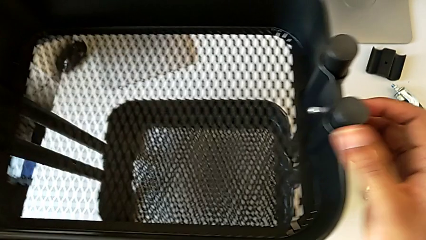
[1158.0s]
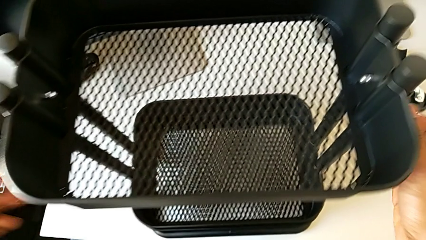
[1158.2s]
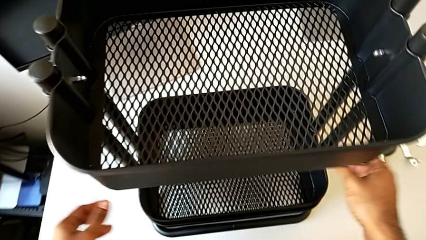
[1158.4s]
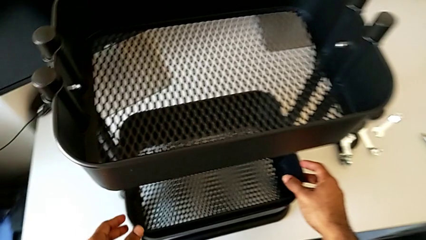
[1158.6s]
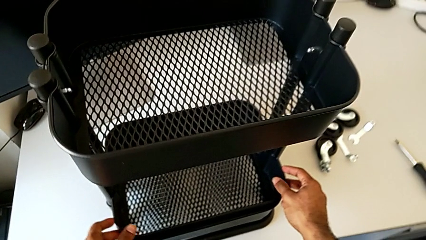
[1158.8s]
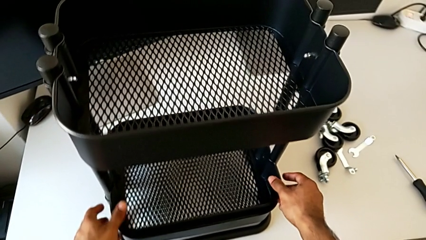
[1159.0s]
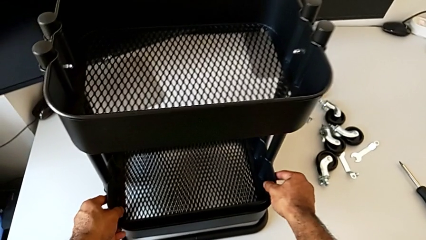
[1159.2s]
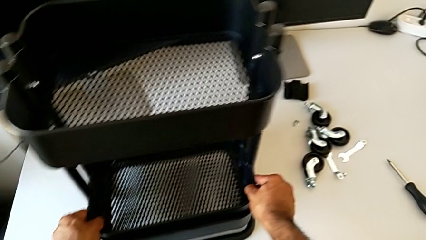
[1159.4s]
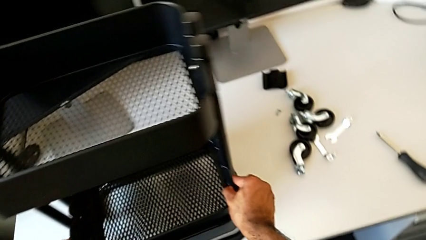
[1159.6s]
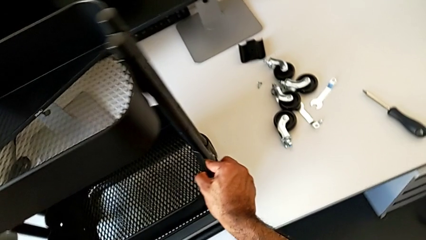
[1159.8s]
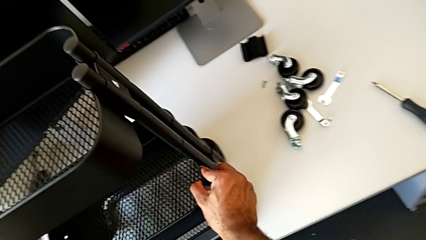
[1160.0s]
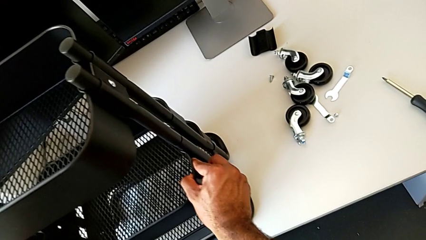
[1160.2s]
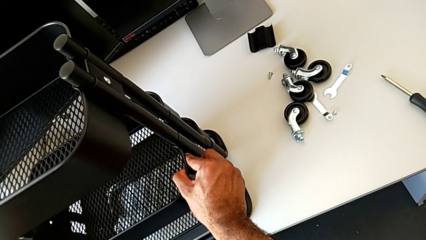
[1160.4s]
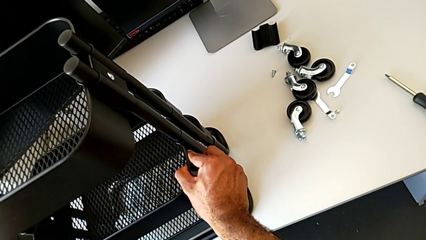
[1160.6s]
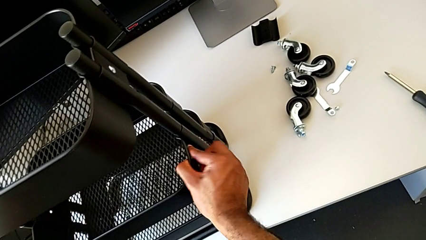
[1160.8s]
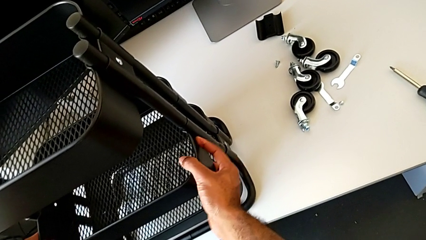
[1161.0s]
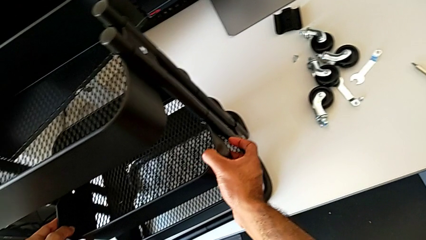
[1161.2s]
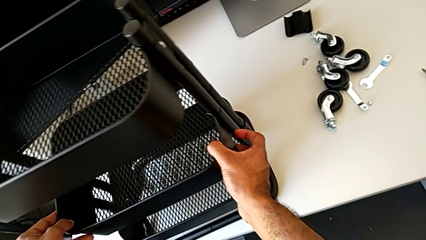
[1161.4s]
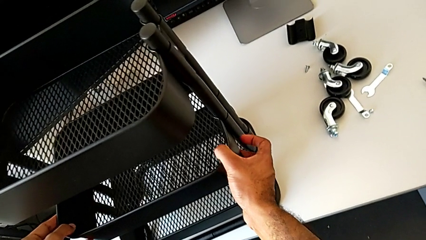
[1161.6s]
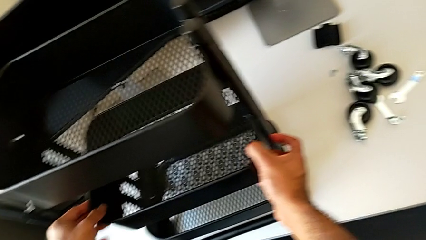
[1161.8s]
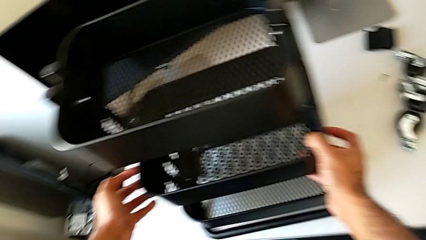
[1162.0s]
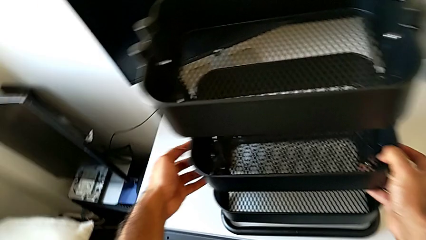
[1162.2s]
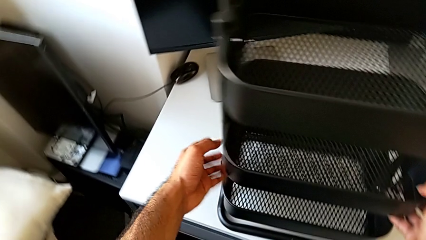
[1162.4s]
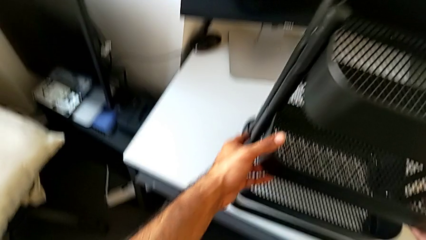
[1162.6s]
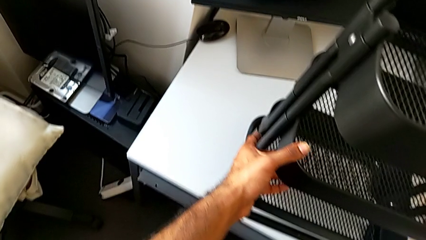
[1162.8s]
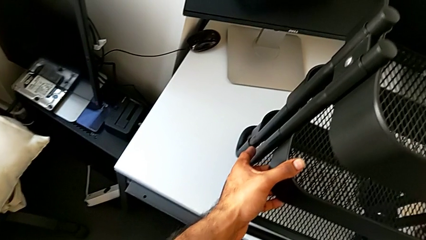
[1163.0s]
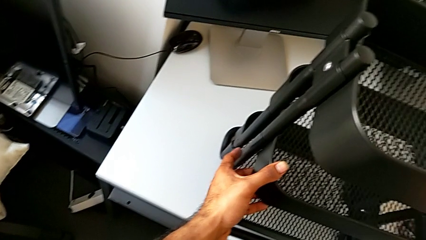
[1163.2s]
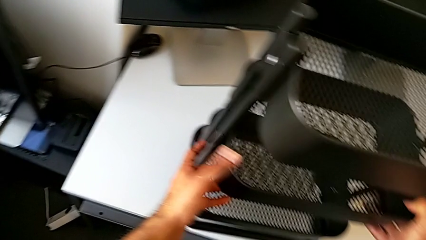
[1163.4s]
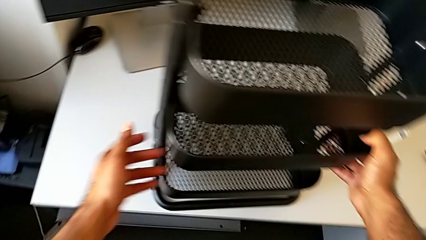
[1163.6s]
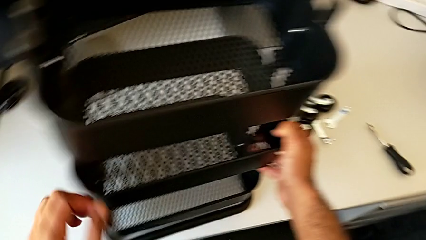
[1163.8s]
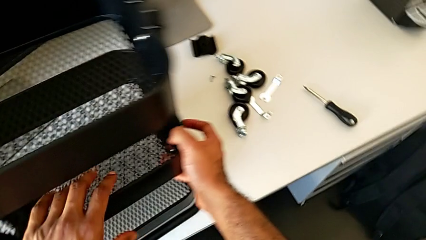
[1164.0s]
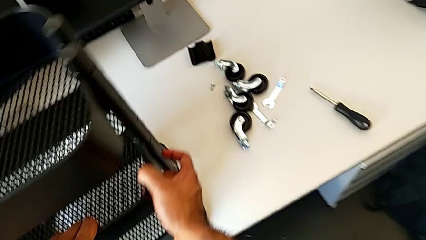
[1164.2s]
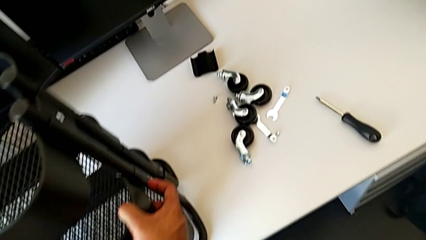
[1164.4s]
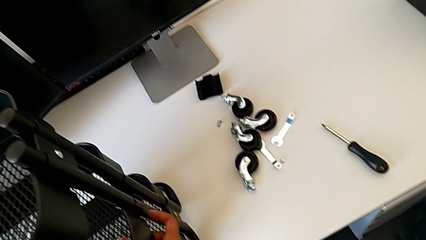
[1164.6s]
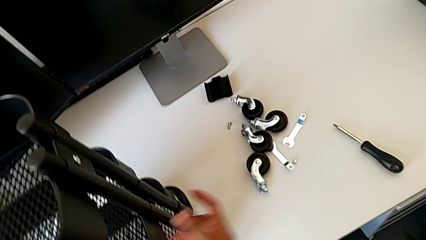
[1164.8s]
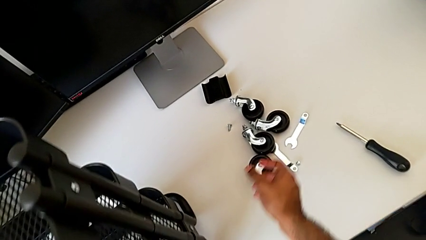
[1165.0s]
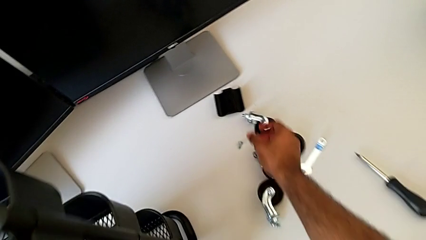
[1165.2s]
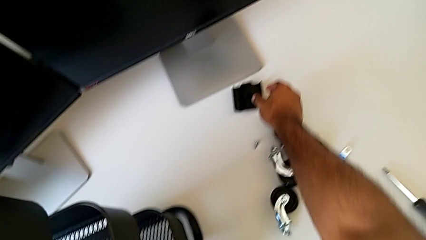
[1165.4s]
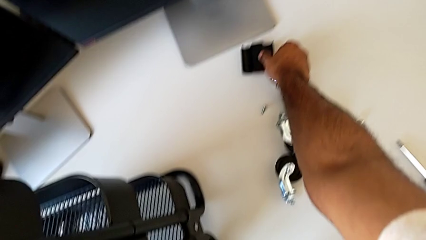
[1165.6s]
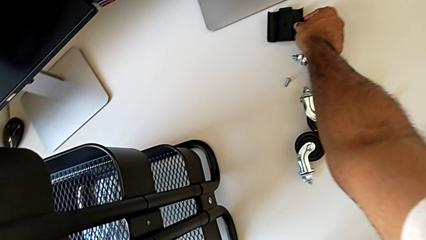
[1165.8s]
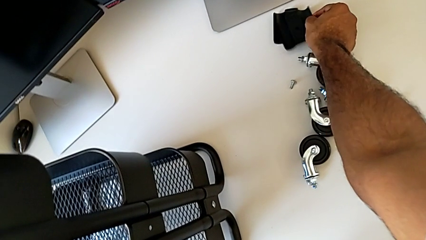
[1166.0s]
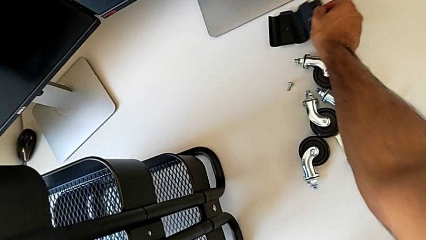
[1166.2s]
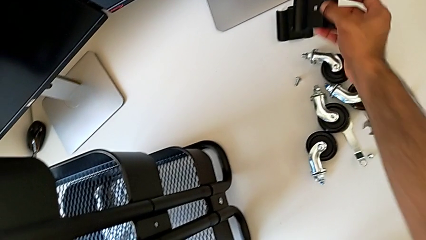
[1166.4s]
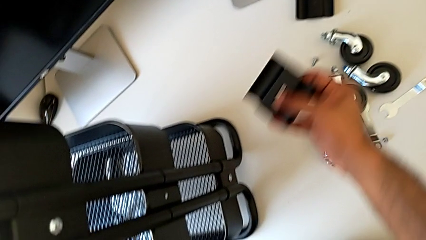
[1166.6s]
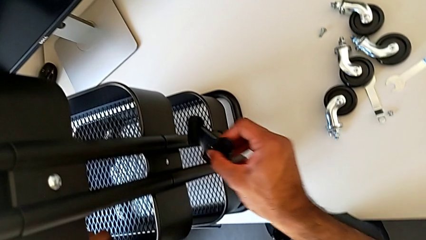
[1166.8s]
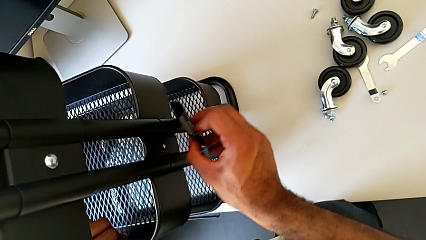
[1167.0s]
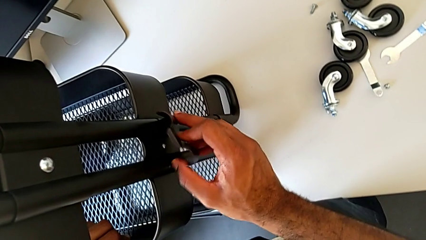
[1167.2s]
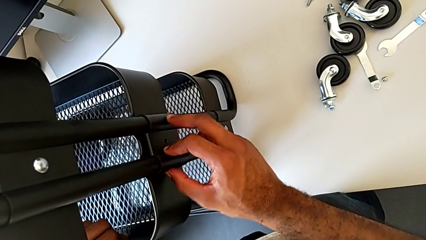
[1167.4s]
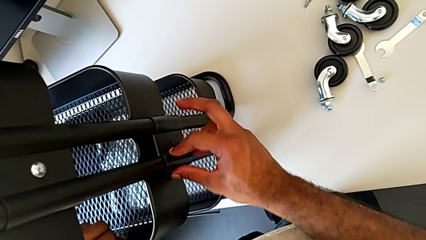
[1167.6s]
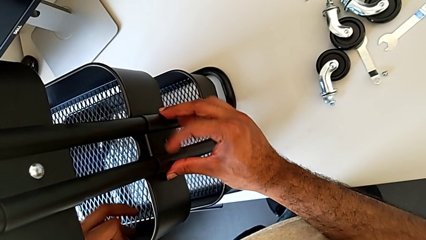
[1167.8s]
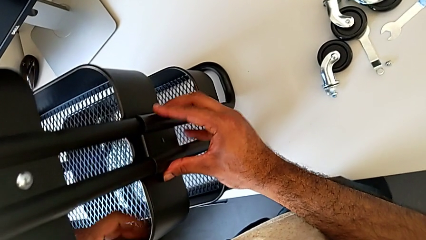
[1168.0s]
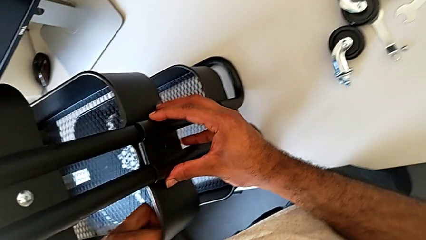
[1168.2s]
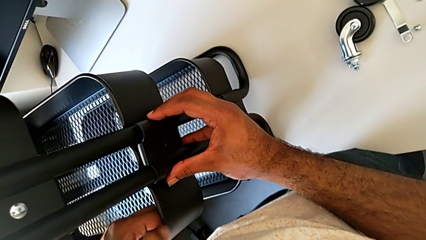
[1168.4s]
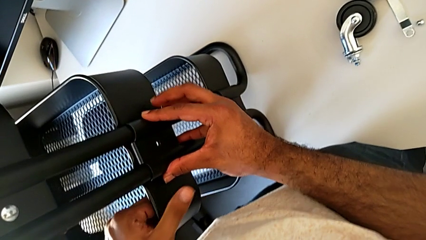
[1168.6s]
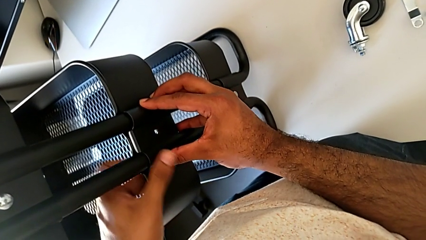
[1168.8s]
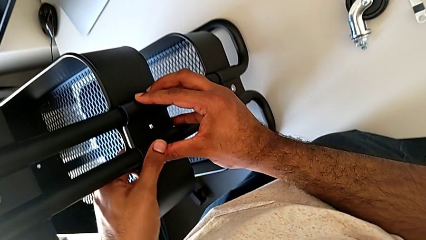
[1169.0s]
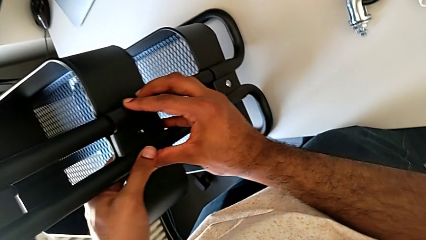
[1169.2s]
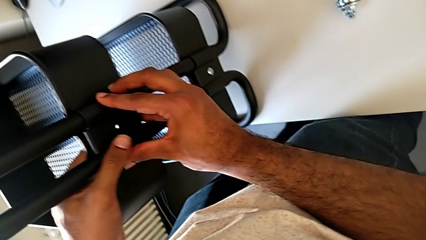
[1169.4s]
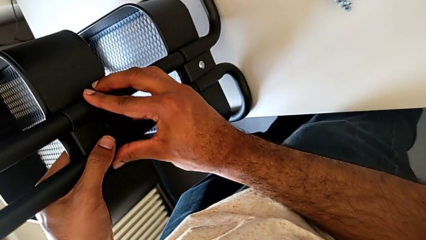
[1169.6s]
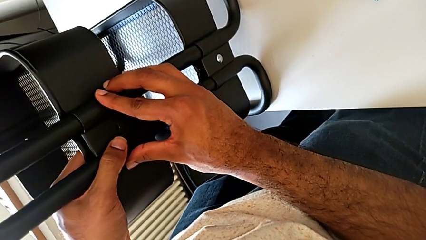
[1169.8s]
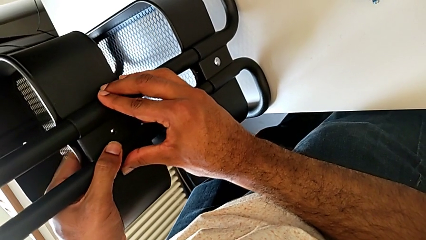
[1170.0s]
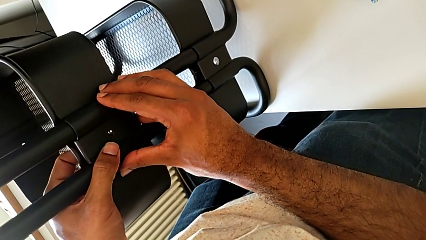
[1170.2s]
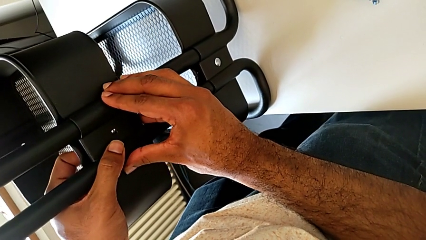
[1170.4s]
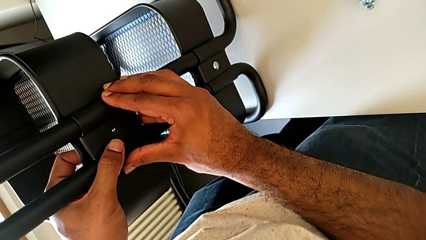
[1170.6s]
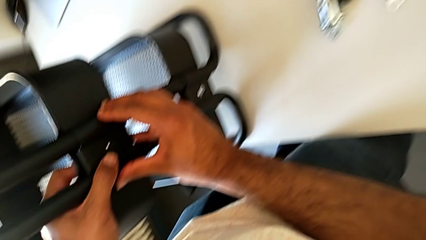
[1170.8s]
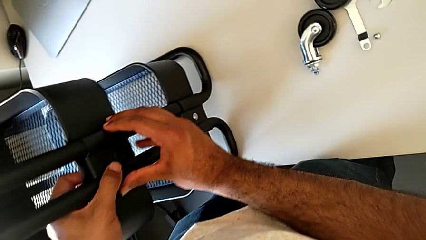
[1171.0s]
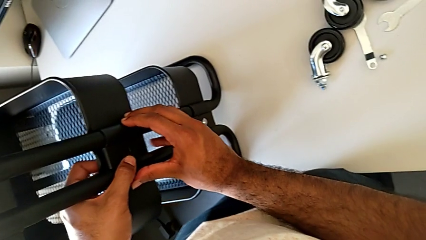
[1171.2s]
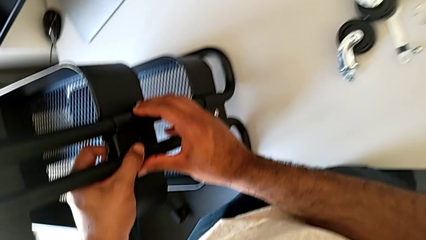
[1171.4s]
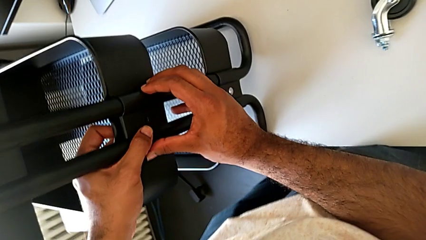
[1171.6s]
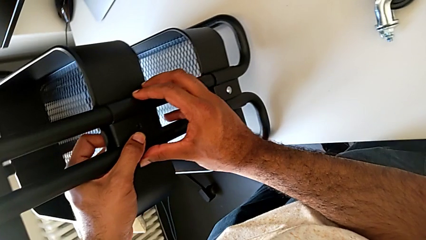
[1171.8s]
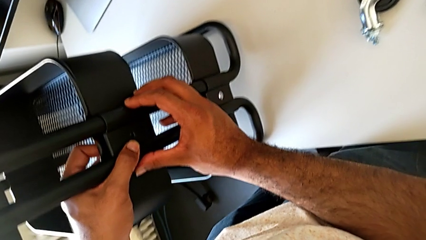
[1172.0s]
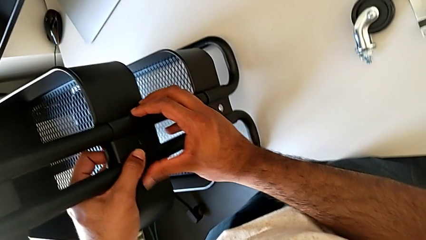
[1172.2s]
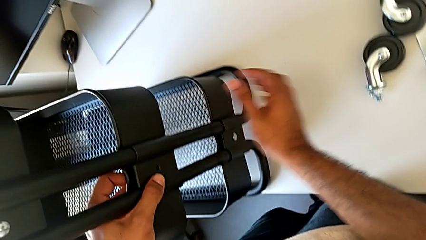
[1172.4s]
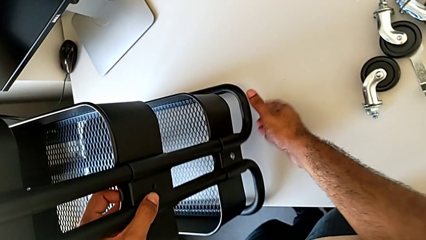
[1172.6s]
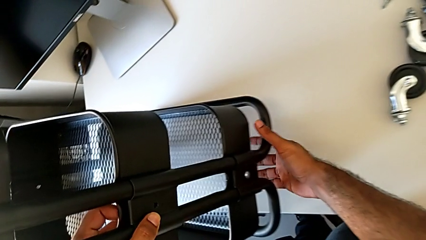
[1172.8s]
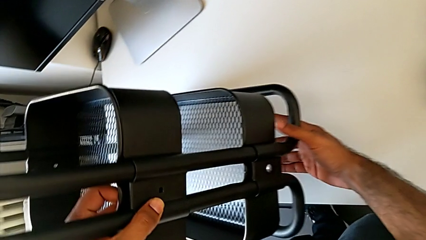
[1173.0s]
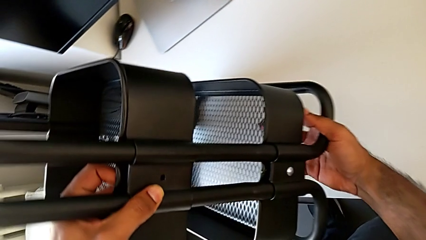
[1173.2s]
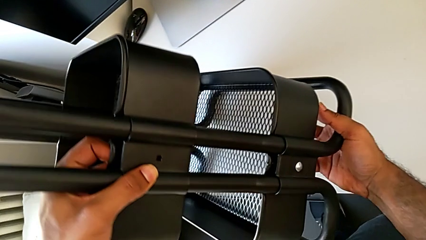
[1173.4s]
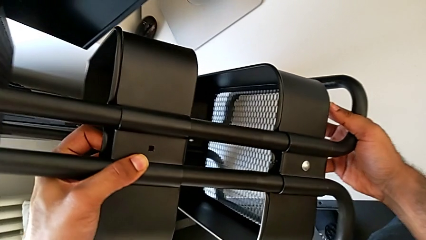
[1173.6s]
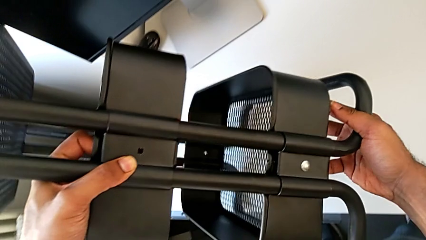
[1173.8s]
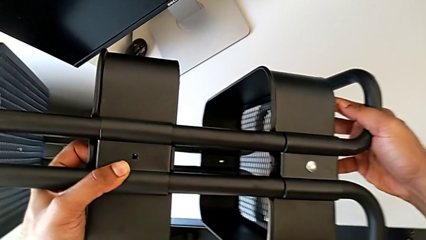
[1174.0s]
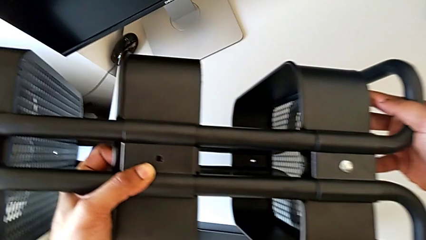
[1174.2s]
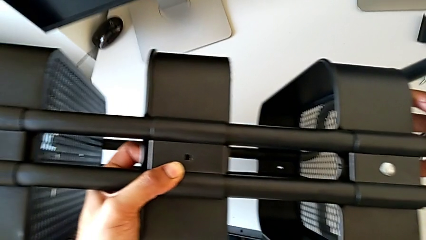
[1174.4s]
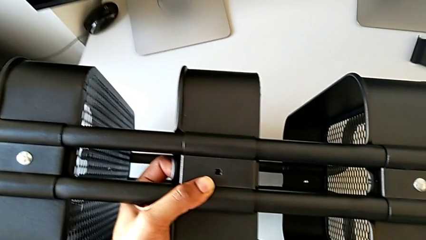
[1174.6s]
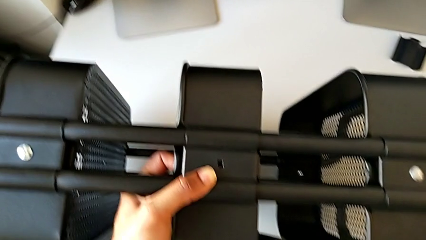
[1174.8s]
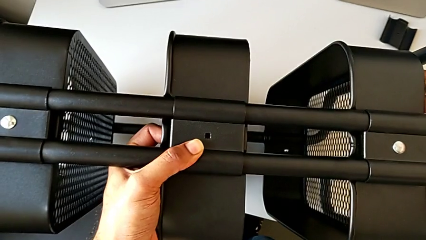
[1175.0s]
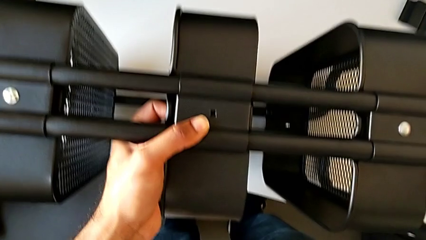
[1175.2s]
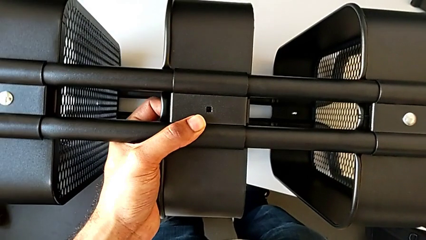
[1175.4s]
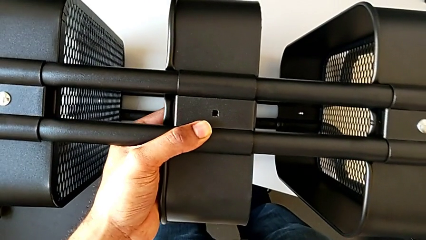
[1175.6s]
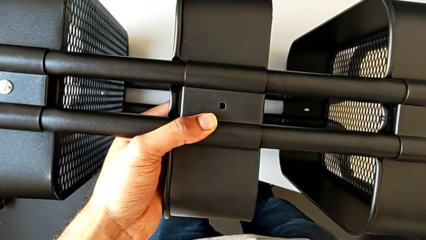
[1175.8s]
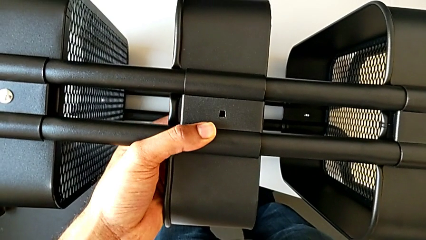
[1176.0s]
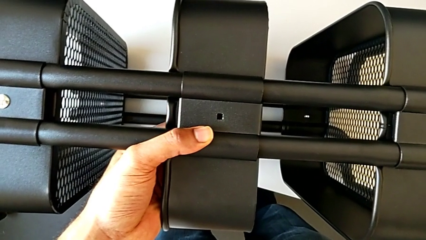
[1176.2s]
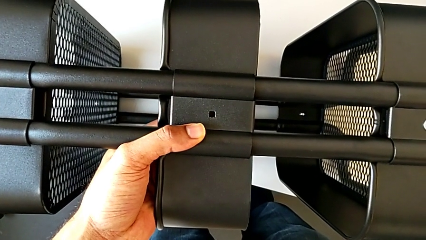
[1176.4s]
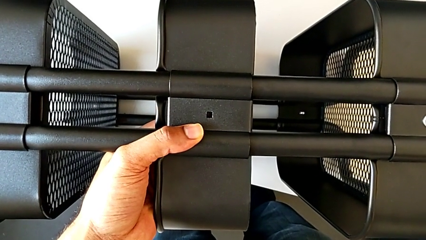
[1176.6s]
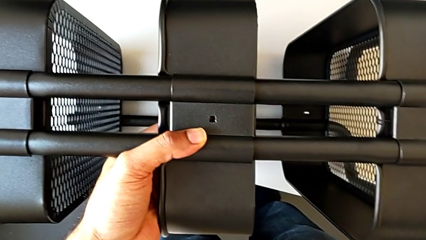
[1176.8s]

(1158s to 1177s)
The camera wearer is assembling the middle tray.
